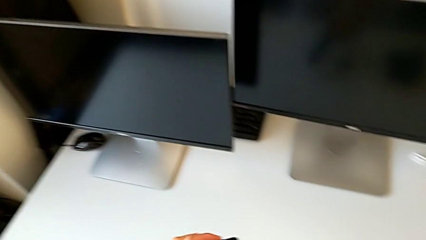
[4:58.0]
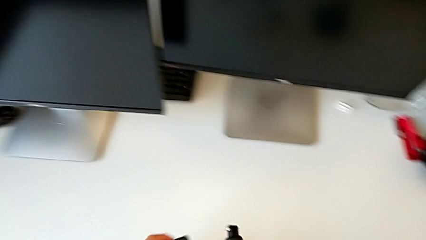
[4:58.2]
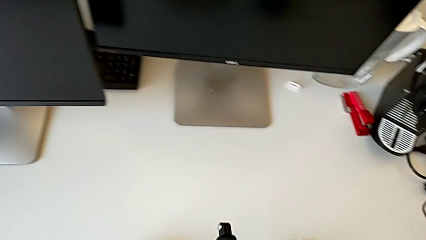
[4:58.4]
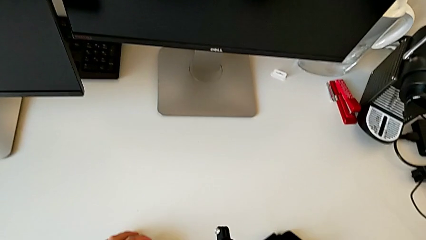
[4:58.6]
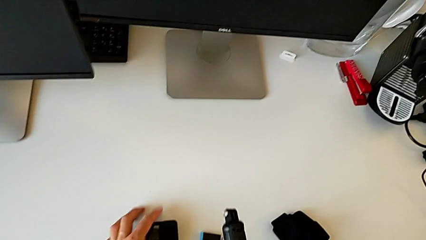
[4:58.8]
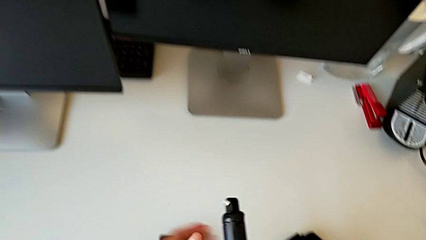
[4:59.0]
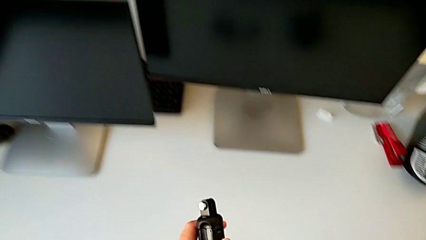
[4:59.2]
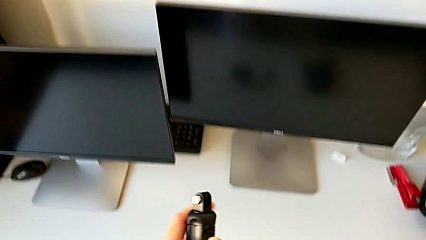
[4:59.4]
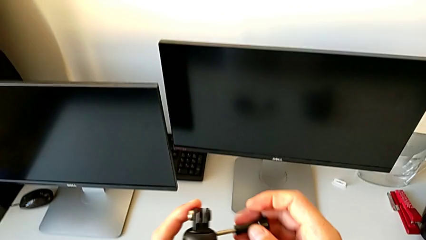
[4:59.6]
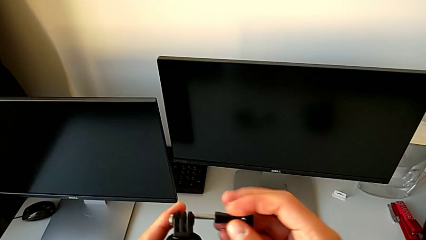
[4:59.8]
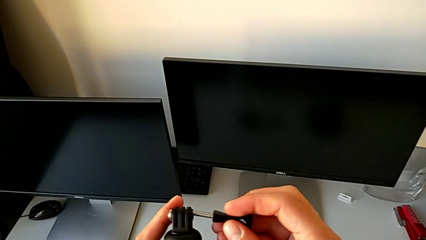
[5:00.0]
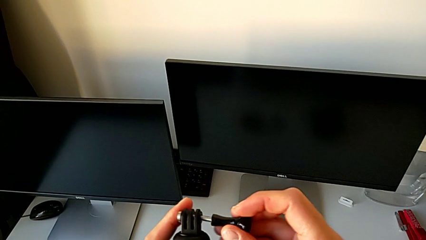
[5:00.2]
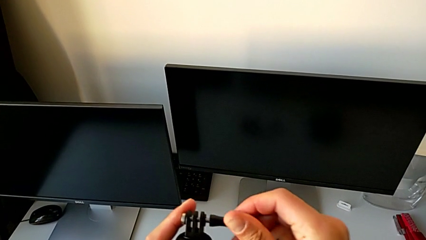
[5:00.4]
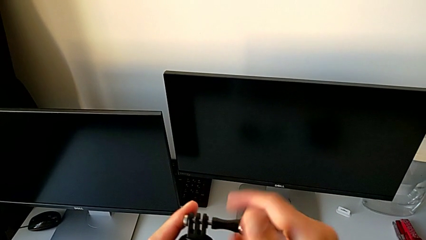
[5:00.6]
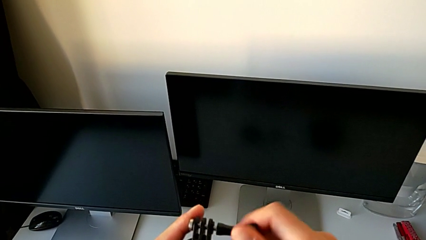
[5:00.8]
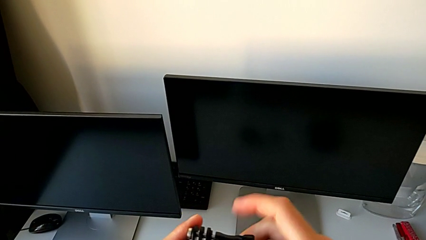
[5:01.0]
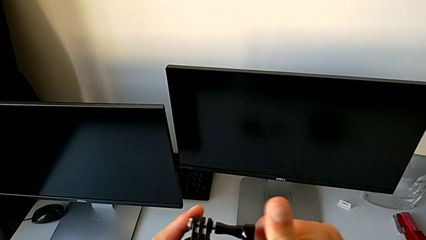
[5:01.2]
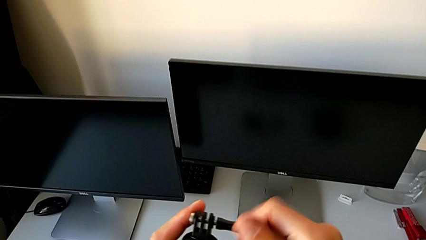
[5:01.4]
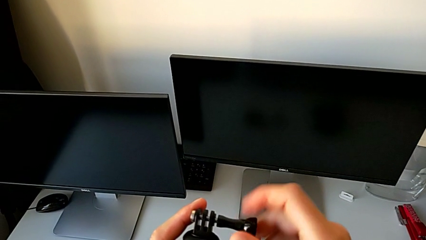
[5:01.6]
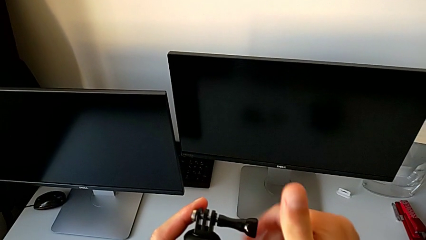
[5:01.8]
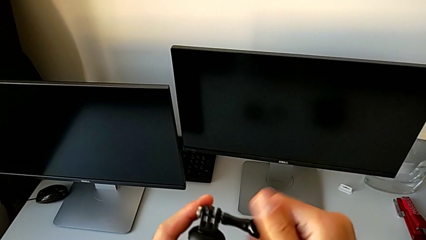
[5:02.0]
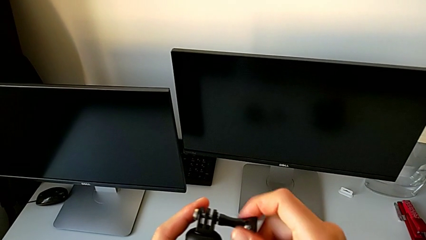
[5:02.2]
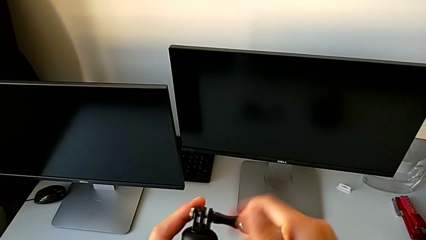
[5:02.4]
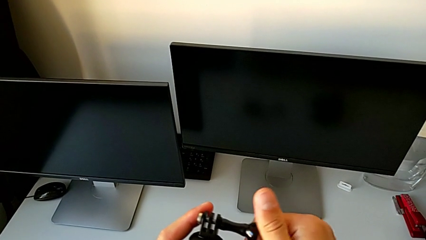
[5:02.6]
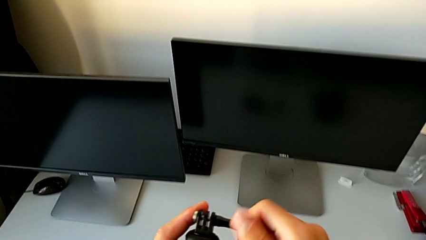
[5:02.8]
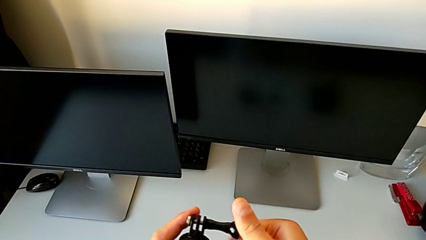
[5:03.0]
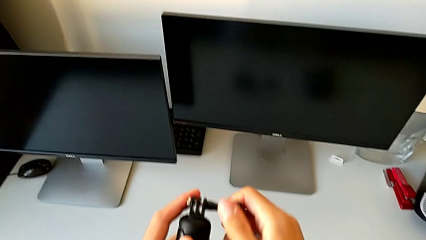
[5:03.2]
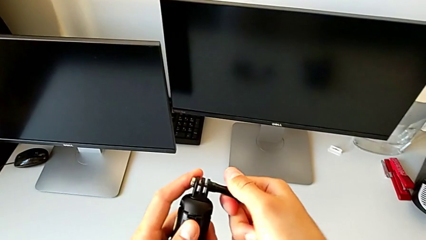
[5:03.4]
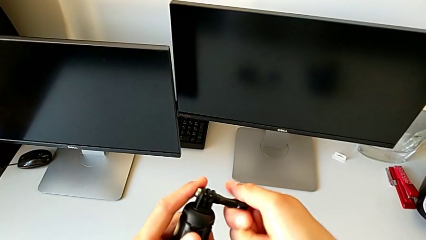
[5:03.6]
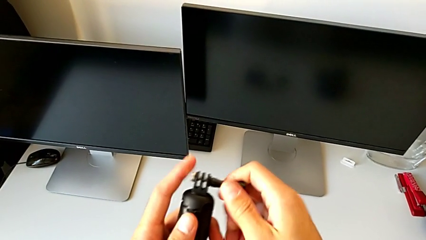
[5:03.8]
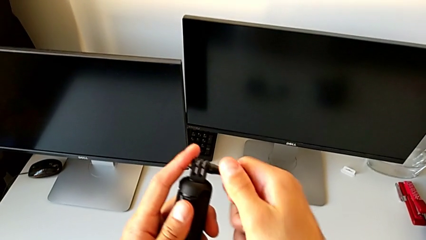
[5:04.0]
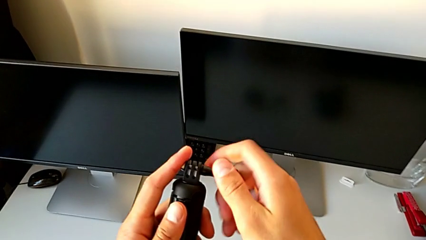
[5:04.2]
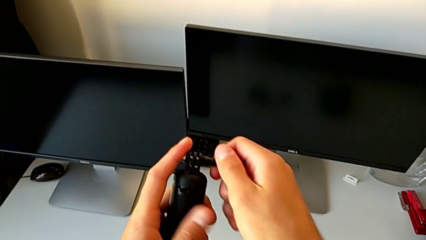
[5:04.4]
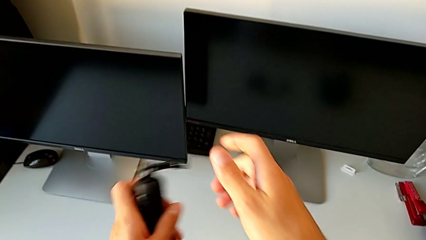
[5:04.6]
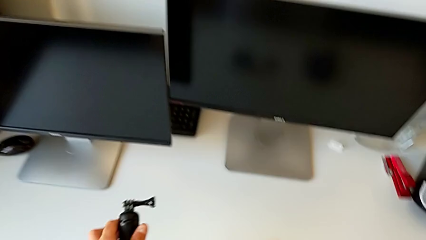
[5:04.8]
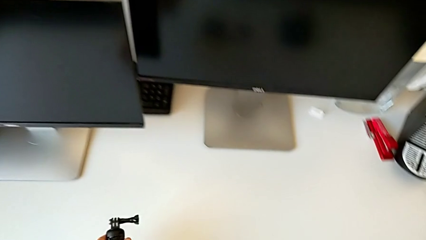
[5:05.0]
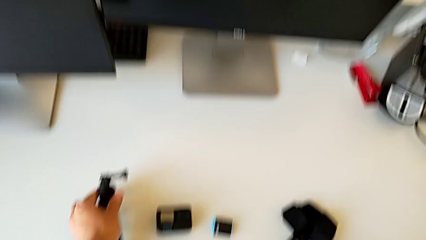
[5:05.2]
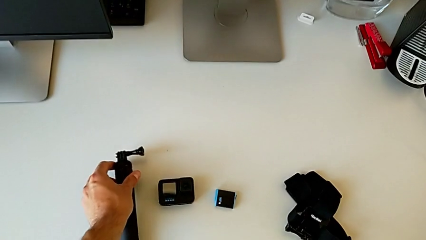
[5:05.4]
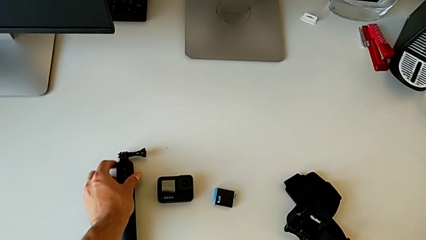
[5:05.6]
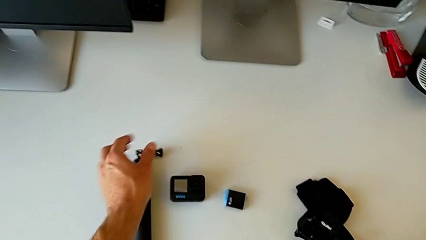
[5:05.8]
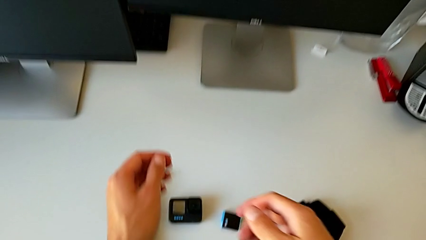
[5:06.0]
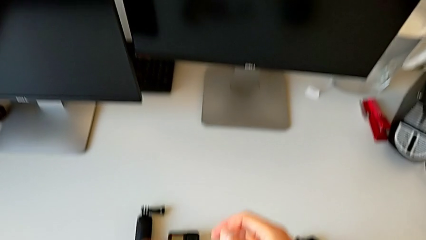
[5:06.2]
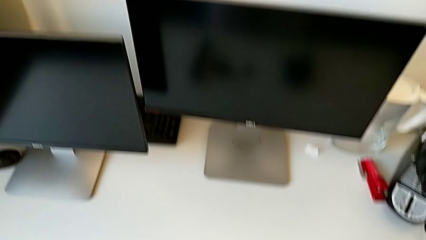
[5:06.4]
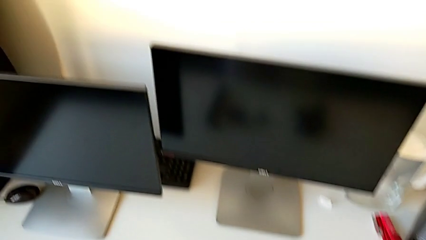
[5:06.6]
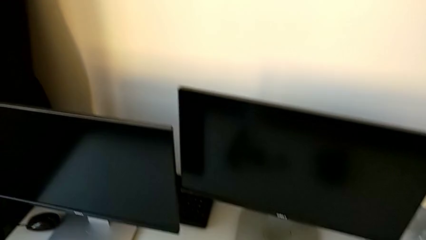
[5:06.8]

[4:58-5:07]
The camera wearer is disassembling the GoPro from the handheld grip. They place the GoPro and screw the screw.
